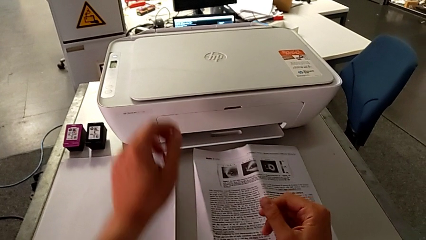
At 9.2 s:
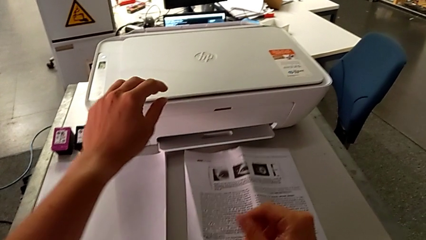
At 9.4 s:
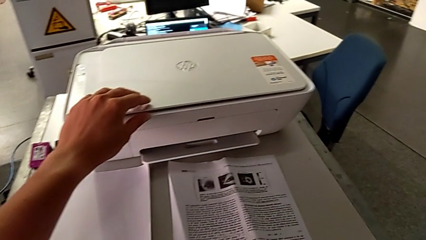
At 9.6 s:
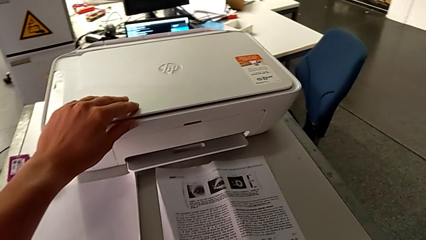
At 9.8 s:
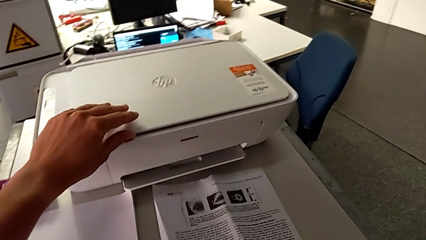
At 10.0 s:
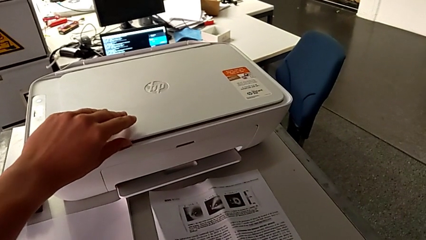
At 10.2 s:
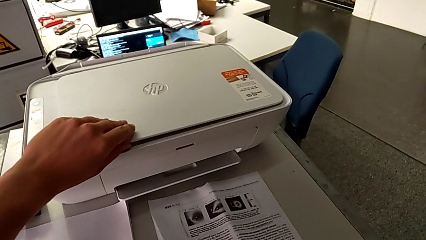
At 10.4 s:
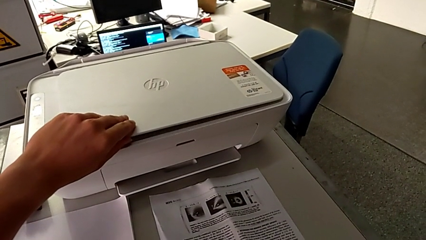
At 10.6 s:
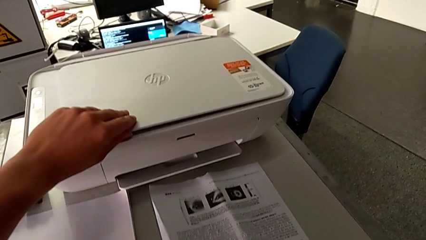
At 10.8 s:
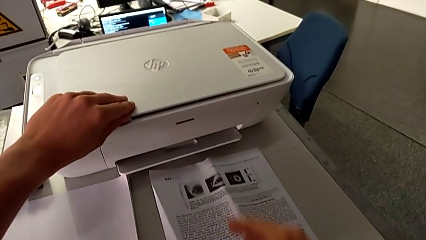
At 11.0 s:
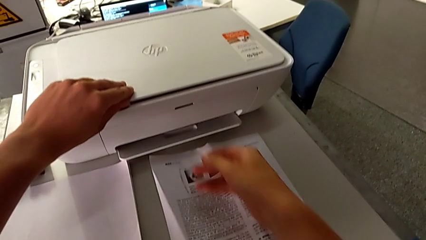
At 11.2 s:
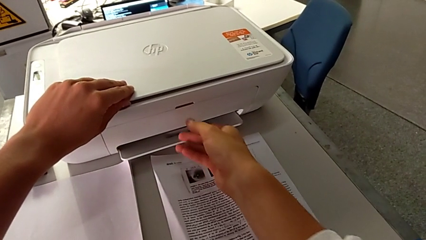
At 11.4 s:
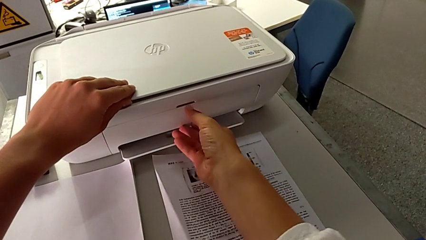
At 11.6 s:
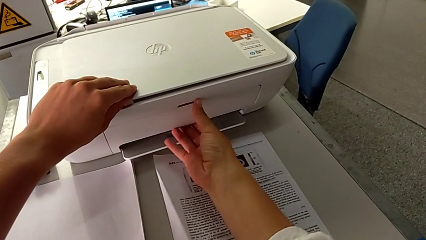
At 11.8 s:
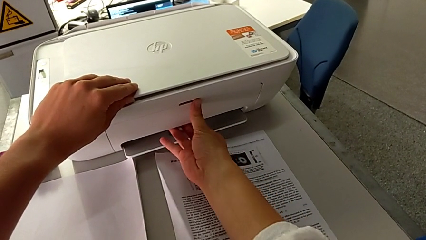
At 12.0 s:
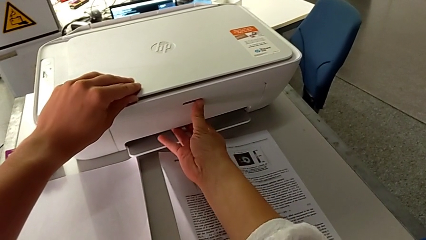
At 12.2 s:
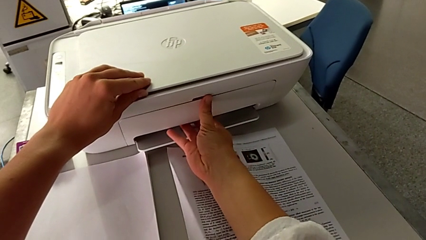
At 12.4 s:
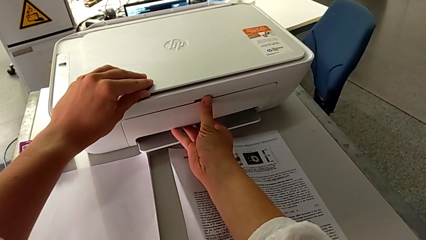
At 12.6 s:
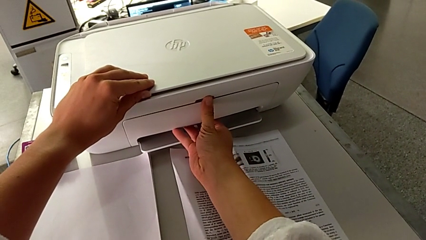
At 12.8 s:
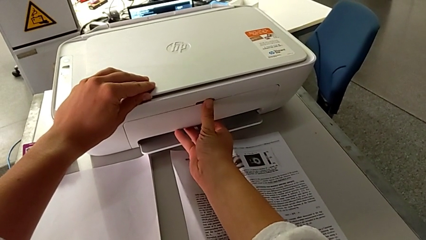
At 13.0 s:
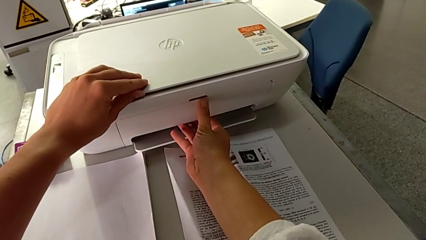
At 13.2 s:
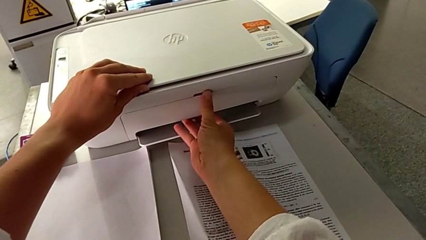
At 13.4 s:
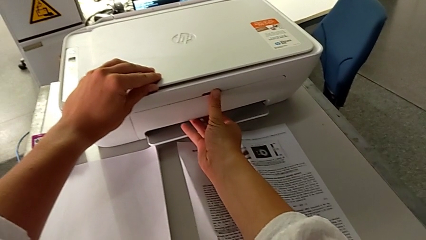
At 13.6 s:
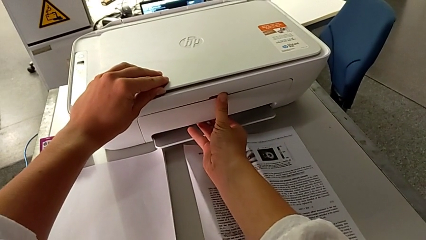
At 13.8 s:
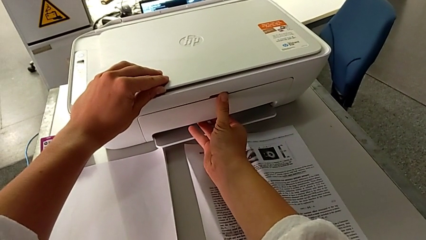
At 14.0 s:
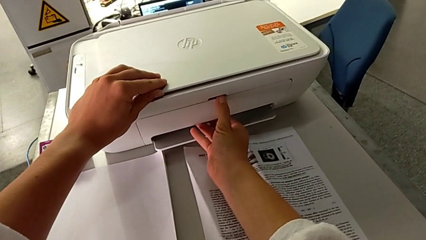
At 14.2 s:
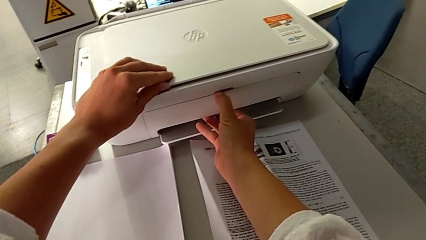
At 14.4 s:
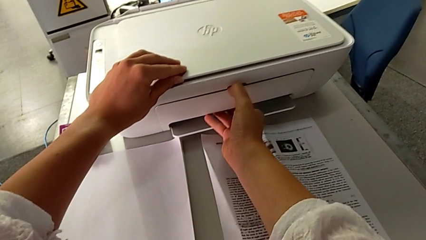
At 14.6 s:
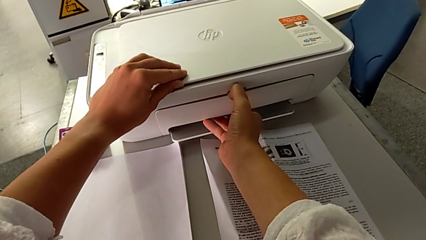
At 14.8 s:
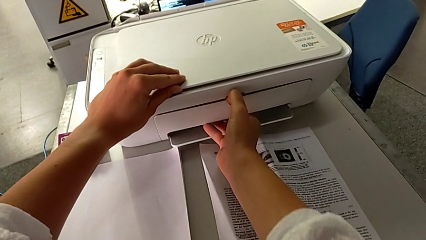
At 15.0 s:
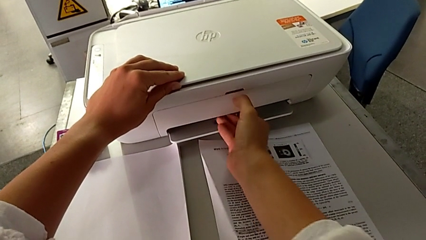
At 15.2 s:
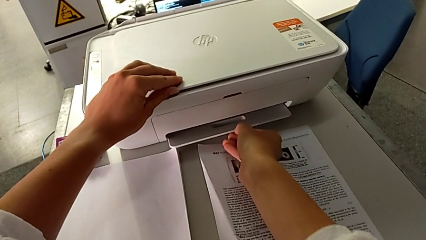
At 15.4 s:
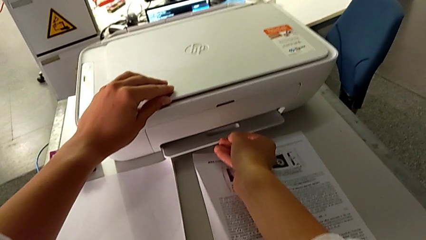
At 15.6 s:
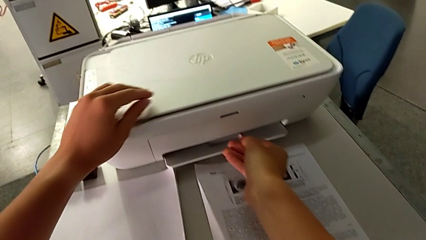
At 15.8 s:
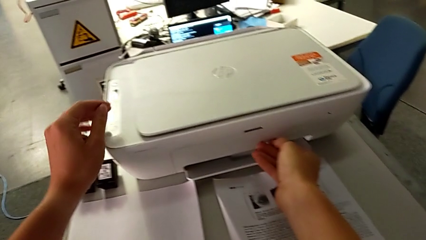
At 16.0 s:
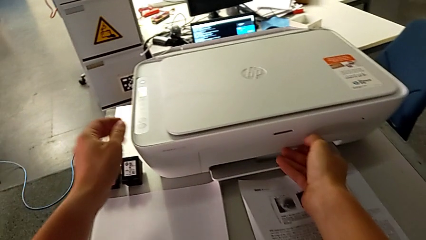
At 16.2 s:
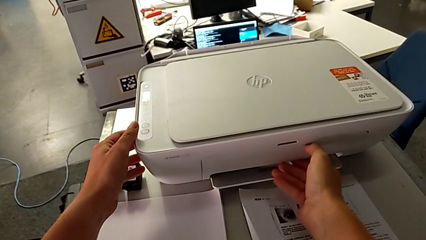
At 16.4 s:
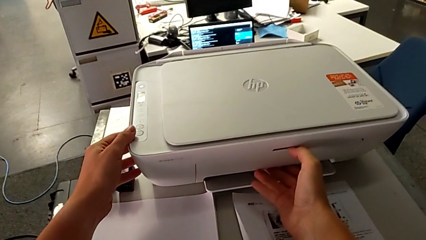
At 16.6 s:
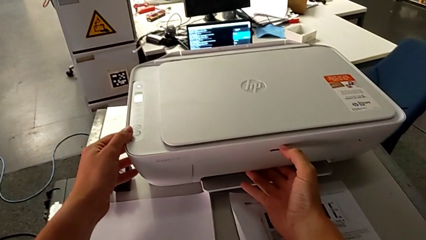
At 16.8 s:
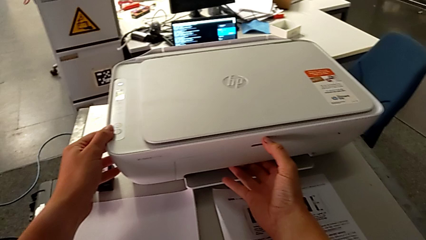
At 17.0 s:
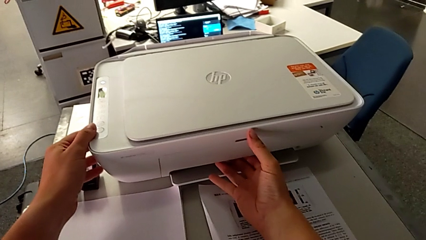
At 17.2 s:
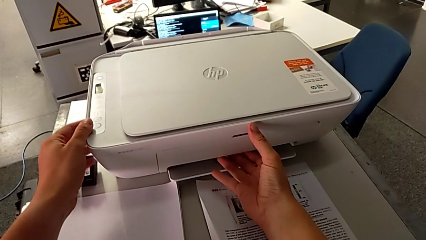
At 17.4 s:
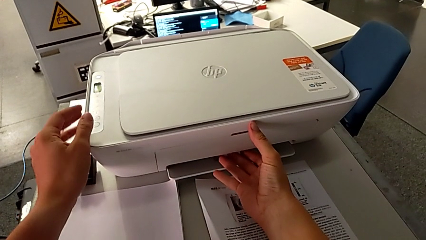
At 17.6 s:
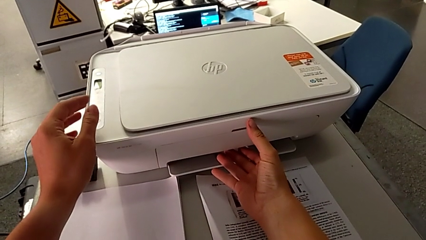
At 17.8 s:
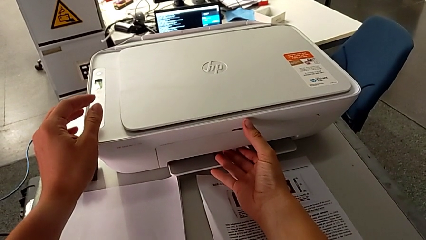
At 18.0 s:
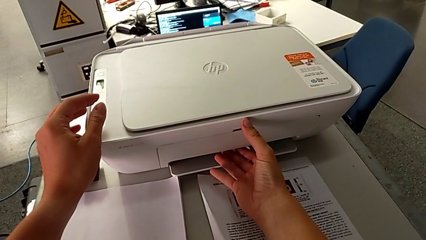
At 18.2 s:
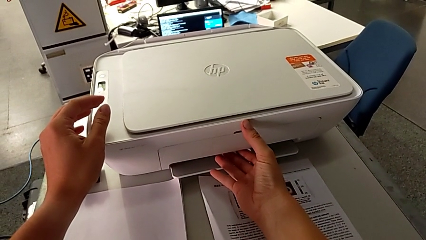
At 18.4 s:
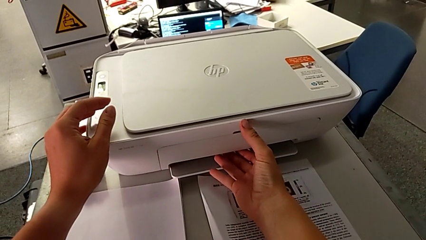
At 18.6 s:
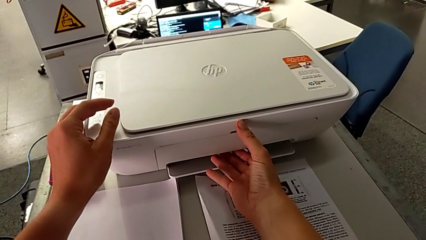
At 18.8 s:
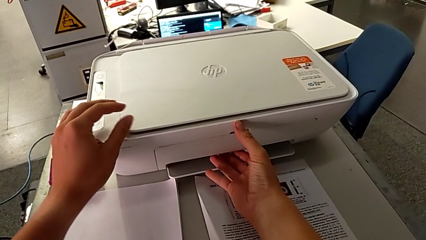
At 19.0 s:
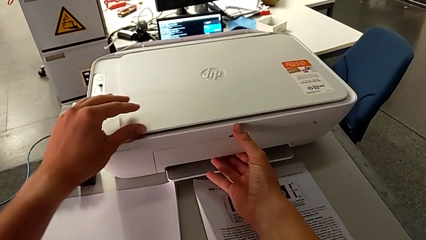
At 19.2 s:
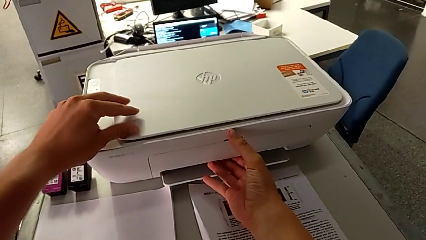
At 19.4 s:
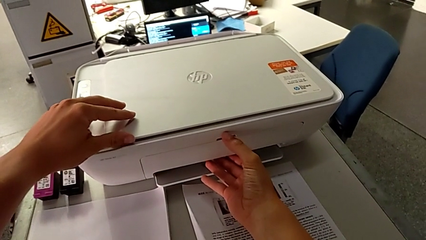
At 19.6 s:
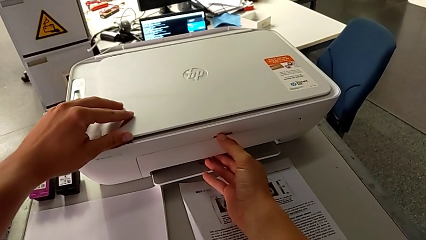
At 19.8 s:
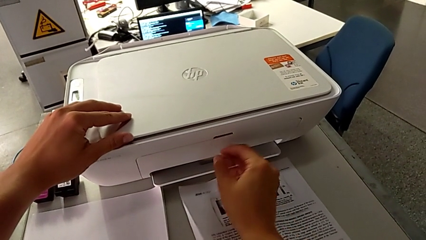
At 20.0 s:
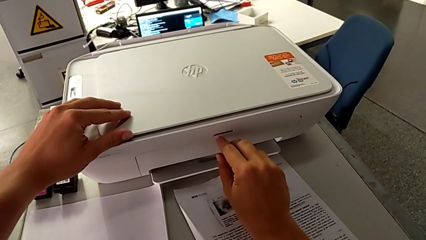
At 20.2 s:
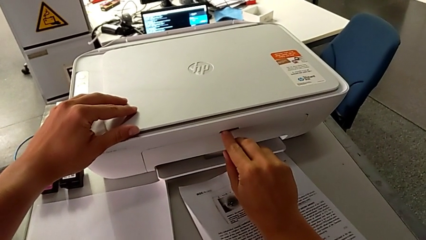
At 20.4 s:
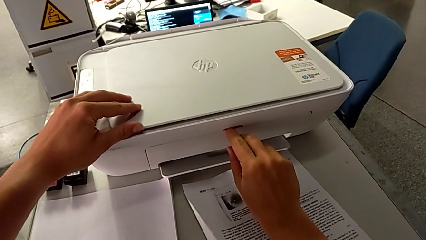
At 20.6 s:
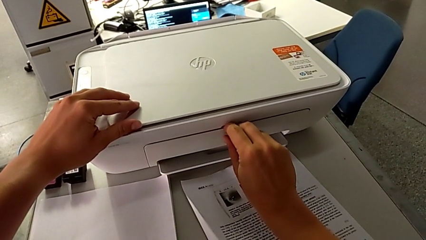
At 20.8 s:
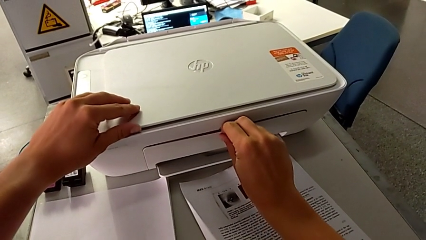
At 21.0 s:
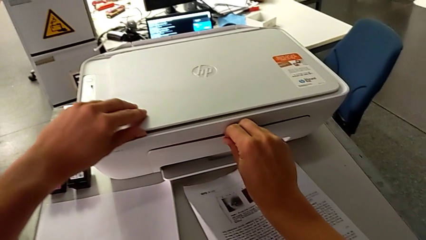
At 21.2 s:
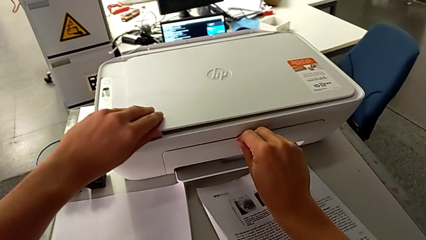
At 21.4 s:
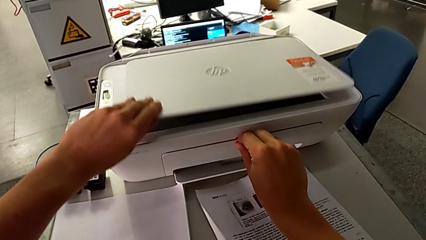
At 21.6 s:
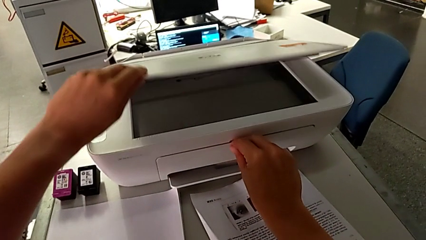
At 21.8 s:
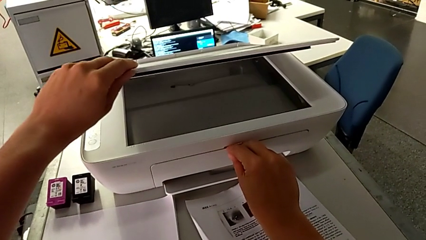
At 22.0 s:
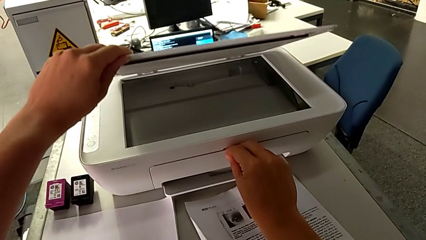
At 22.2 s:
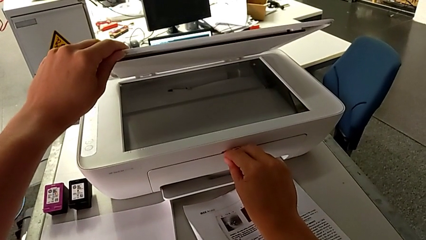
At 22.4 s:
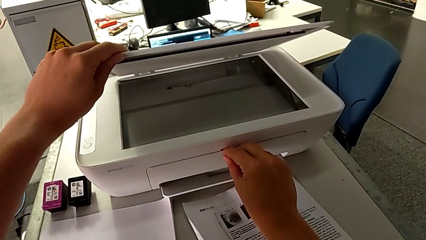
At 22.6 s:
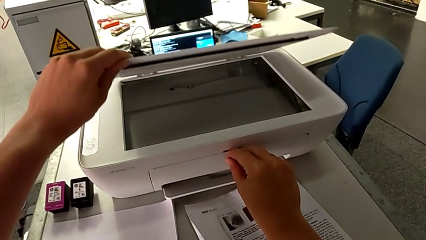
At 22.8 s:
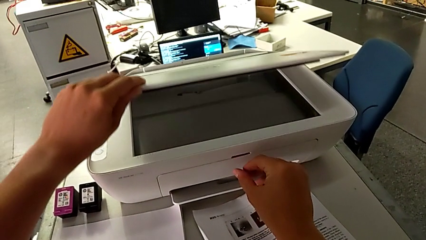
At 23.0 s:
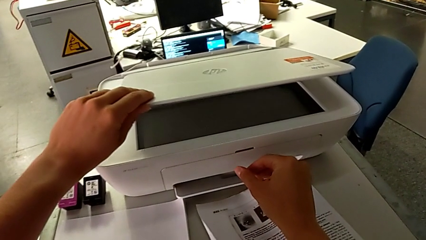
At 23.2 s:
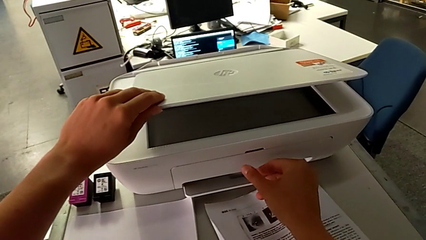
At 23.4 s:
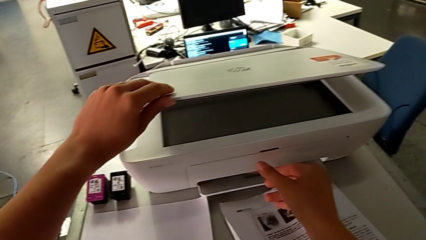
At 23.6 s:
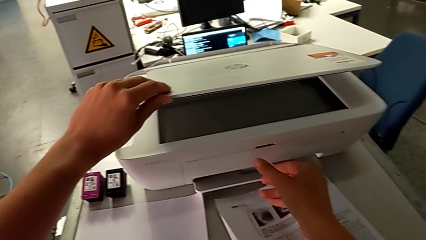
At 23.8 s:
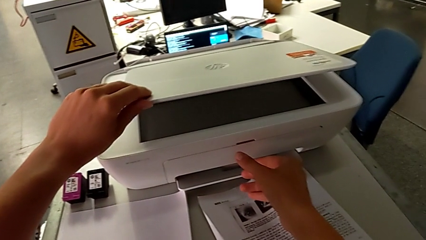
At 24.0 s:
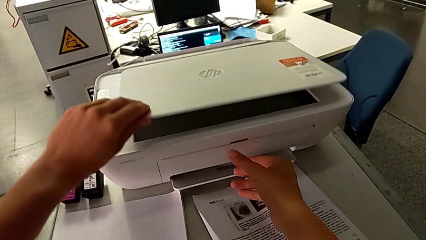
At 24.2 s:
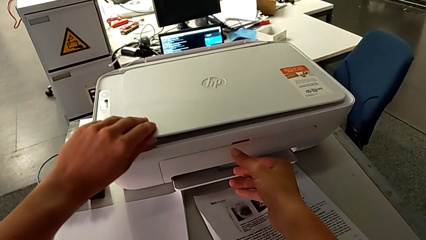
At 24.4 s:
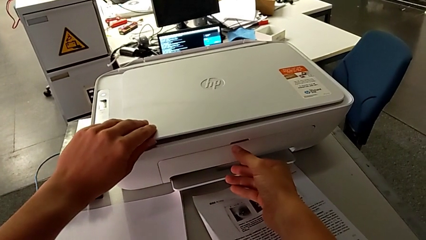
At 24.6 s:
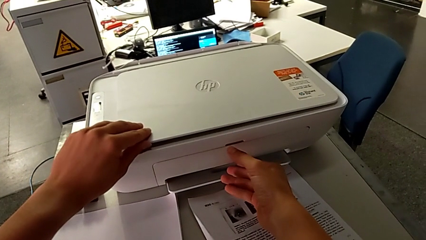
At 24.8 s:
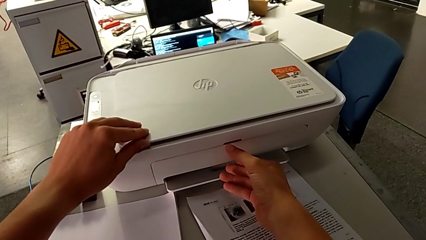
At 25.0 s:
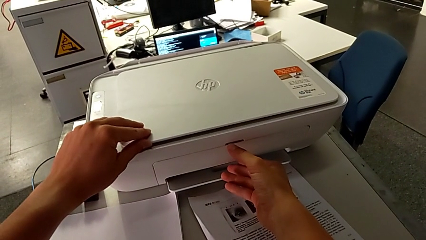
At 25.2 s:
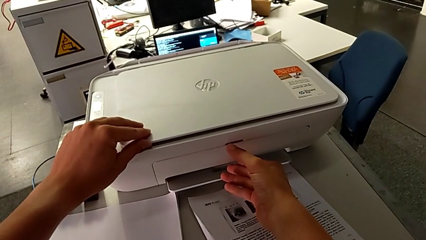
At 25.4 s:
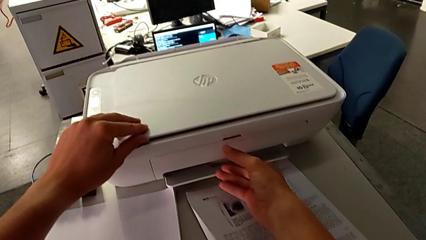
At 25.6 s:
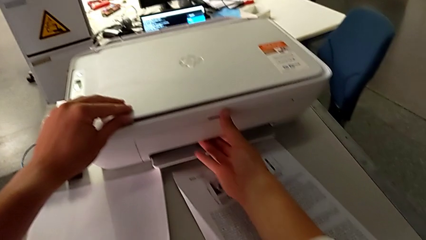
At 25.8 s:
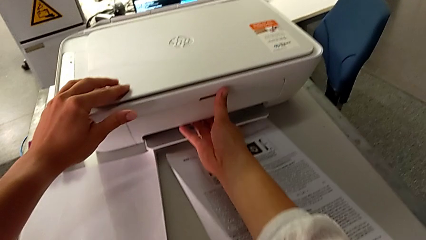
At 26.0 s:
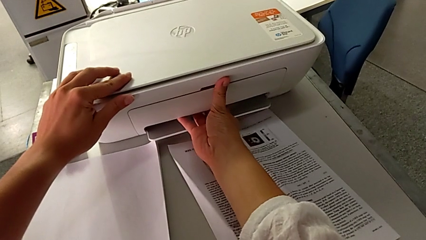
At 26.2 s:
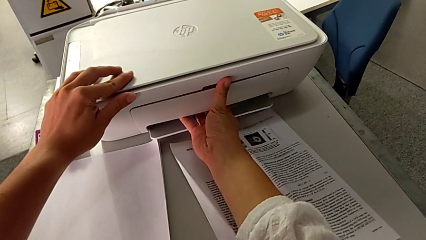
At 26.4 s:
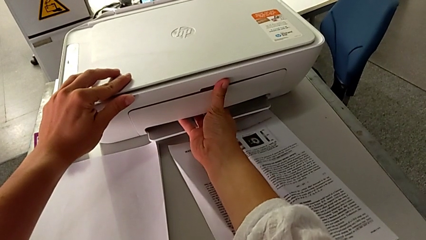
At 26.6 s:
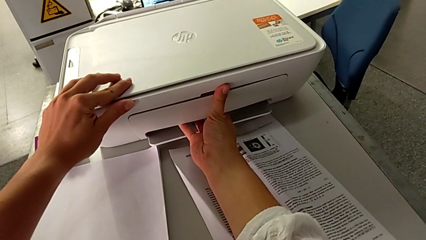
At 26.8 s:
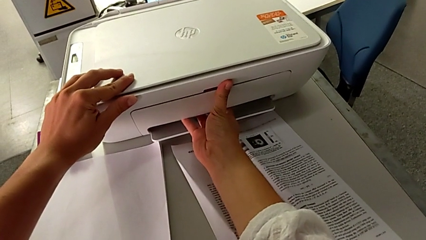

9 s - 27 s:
The camera wearer is pulling out the tray. They grab the printer, grab the paper tray, wrongly push it, trying to open the tray the wrong way, grab the top paper tray, wrongly open the copy gate and close the printer.
